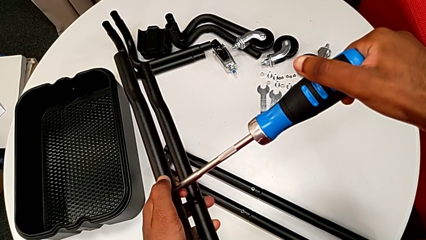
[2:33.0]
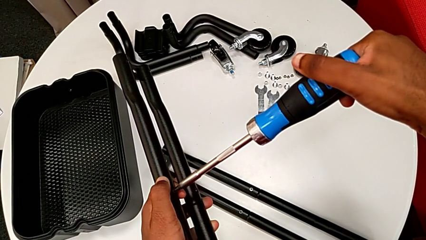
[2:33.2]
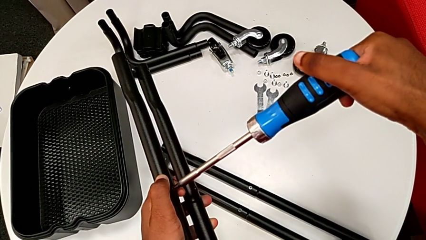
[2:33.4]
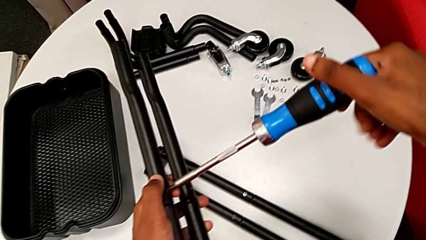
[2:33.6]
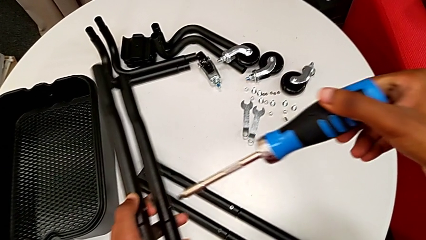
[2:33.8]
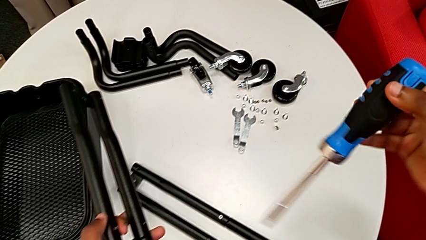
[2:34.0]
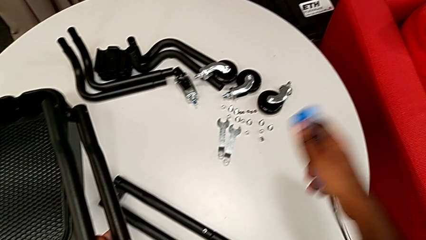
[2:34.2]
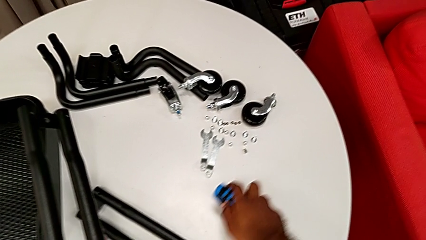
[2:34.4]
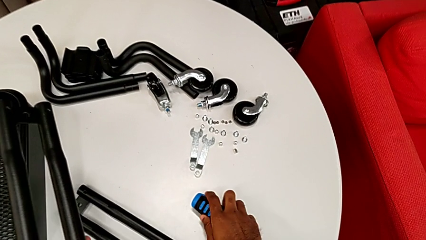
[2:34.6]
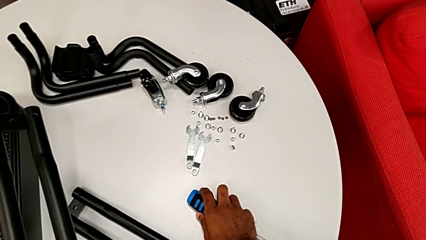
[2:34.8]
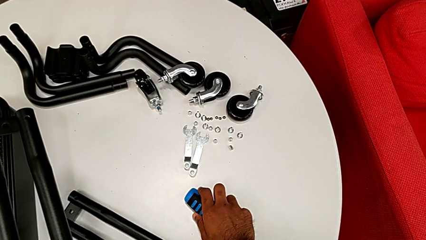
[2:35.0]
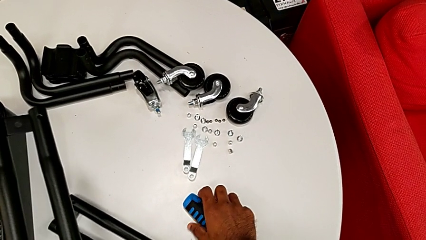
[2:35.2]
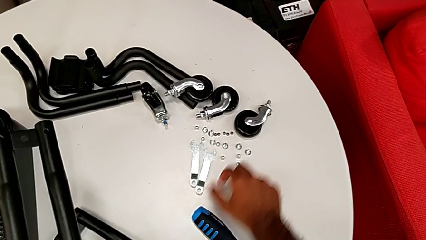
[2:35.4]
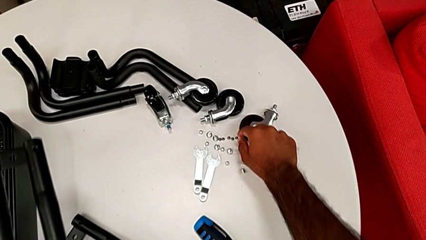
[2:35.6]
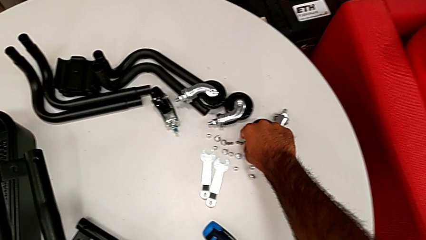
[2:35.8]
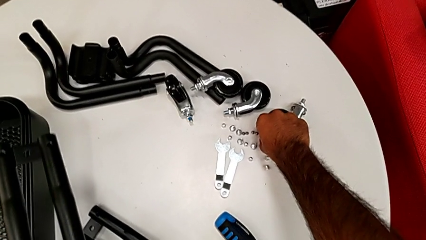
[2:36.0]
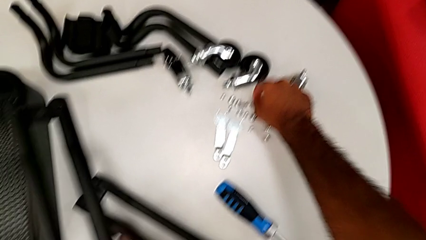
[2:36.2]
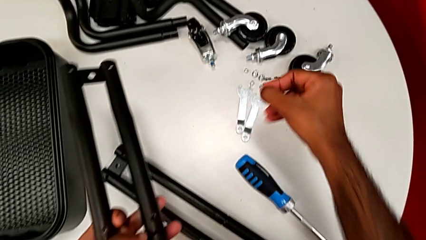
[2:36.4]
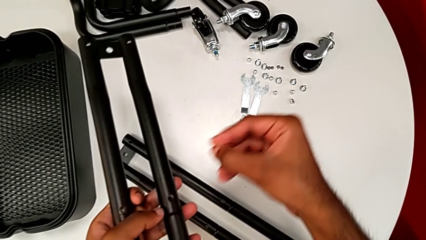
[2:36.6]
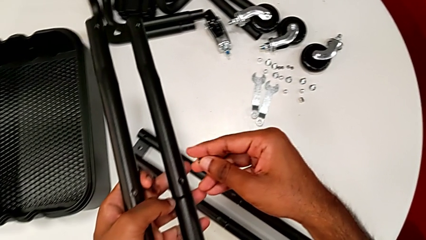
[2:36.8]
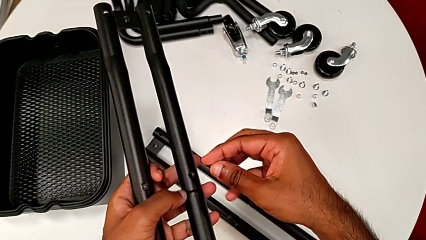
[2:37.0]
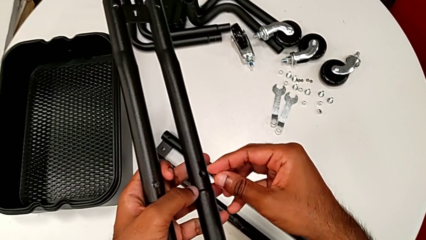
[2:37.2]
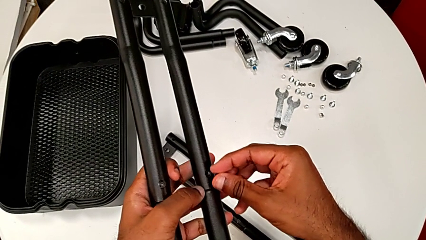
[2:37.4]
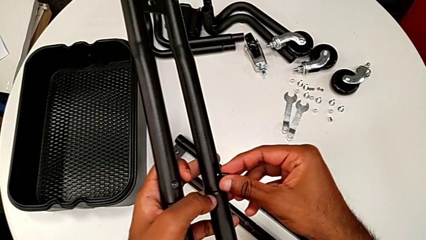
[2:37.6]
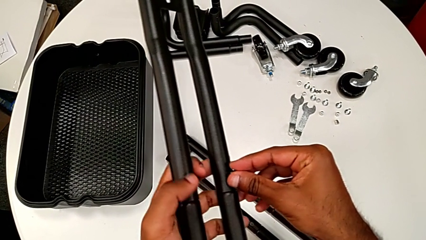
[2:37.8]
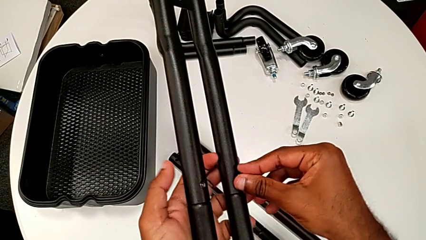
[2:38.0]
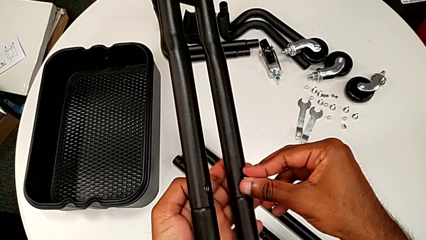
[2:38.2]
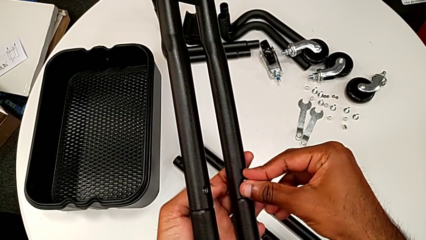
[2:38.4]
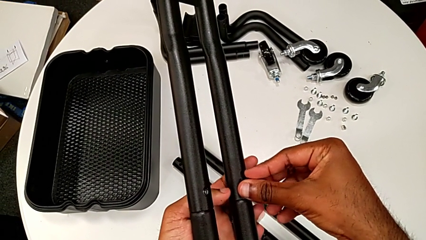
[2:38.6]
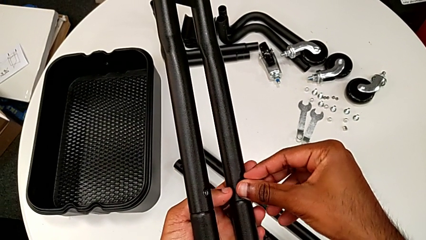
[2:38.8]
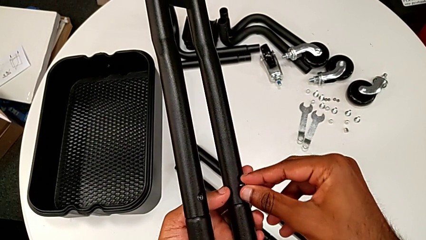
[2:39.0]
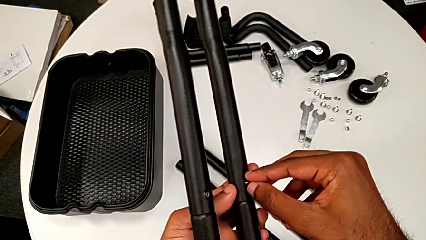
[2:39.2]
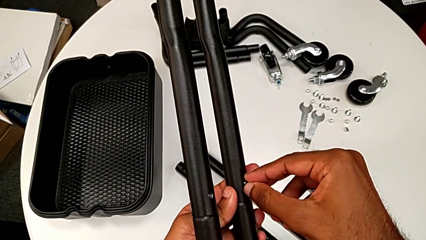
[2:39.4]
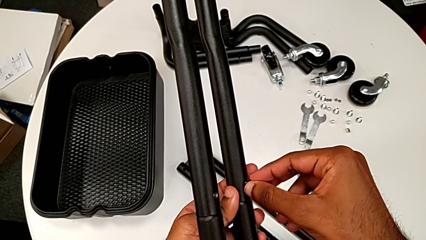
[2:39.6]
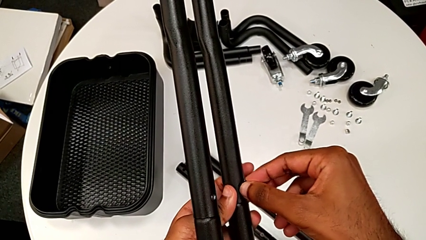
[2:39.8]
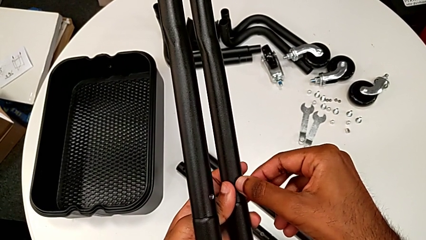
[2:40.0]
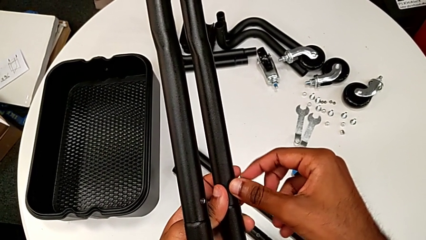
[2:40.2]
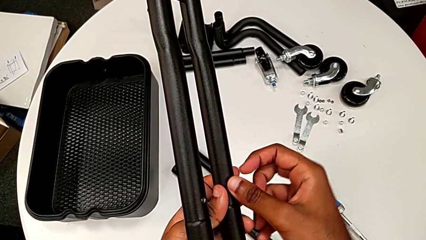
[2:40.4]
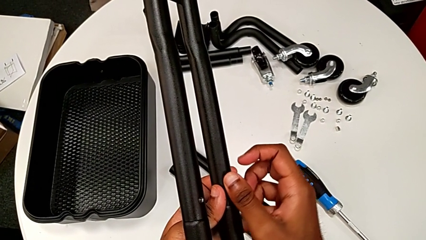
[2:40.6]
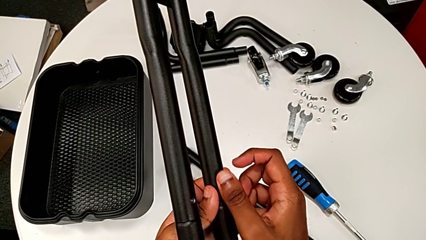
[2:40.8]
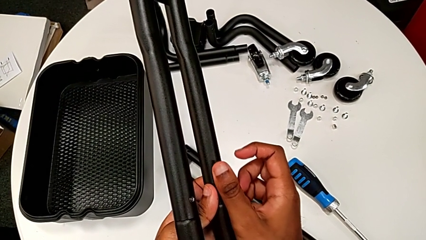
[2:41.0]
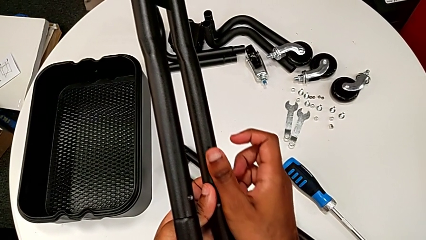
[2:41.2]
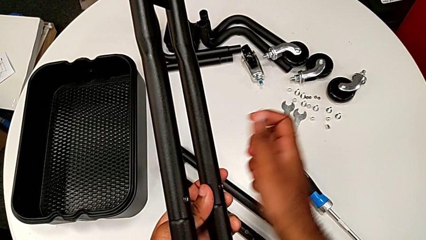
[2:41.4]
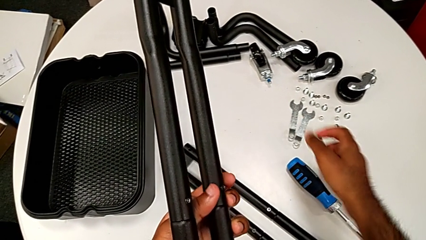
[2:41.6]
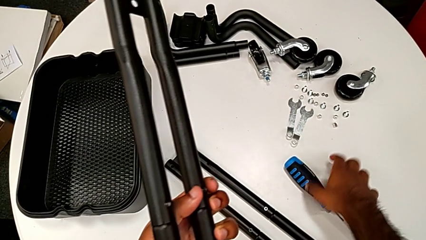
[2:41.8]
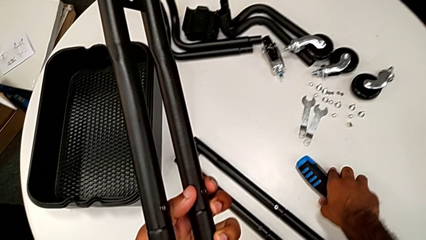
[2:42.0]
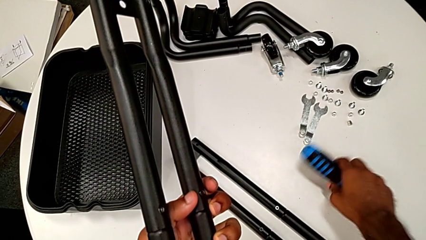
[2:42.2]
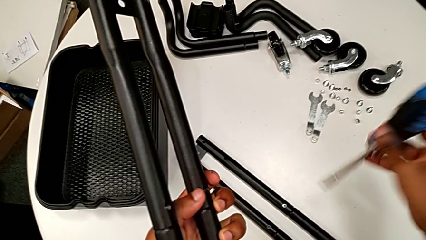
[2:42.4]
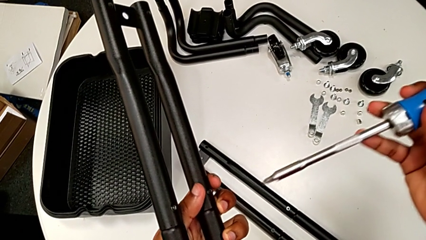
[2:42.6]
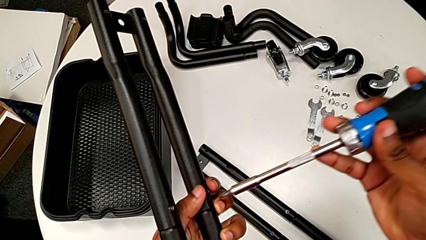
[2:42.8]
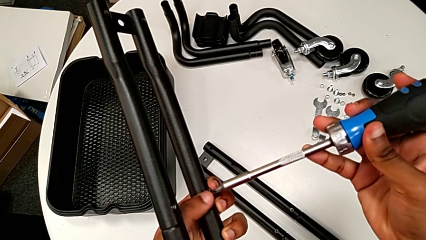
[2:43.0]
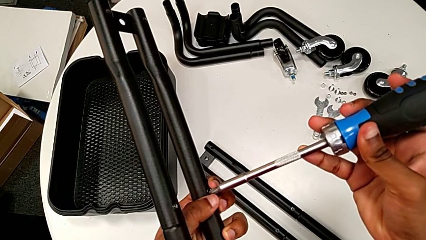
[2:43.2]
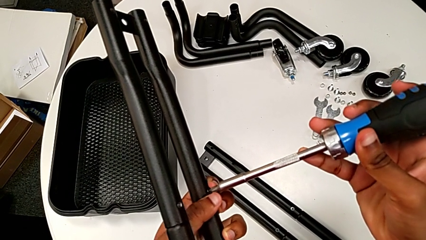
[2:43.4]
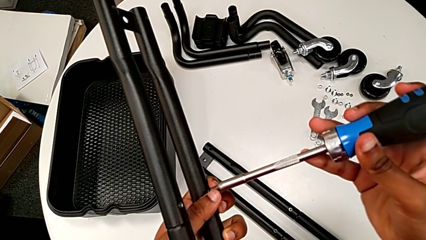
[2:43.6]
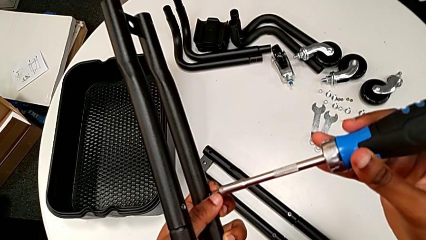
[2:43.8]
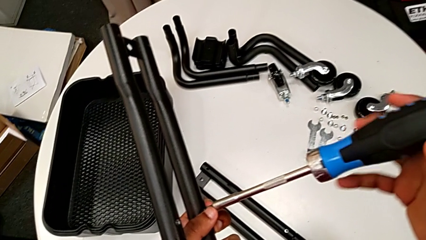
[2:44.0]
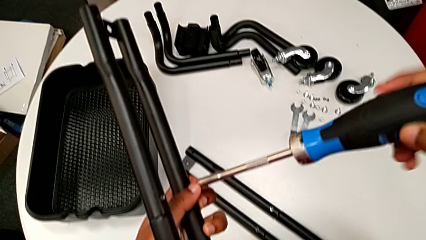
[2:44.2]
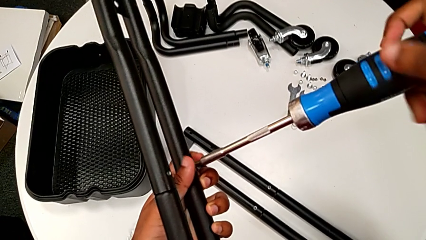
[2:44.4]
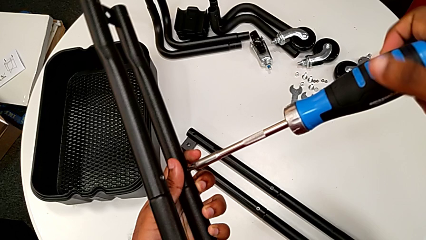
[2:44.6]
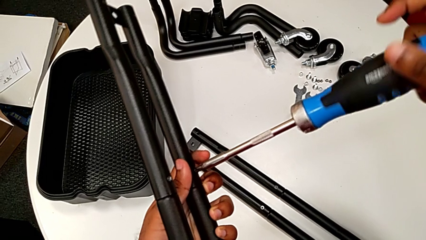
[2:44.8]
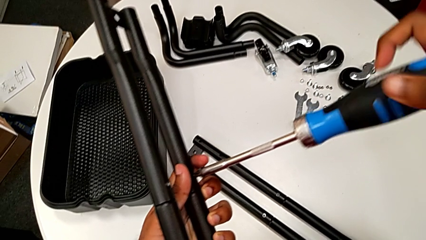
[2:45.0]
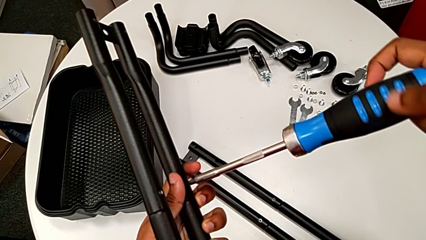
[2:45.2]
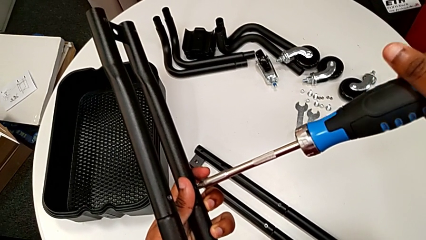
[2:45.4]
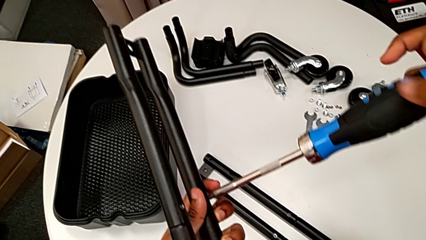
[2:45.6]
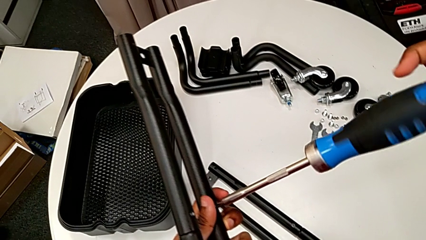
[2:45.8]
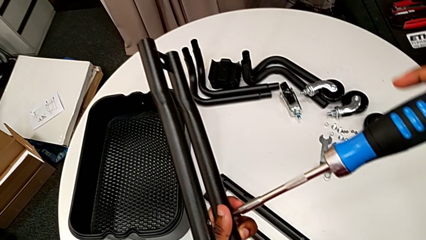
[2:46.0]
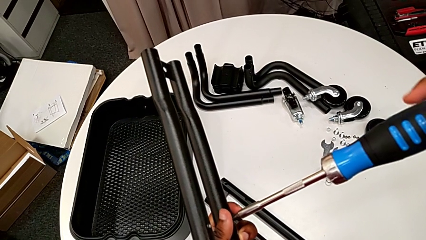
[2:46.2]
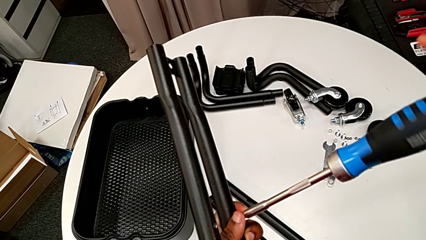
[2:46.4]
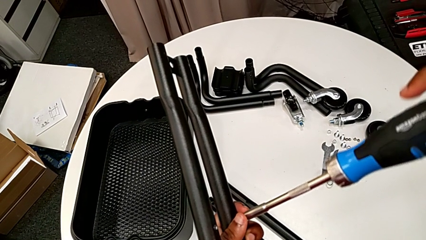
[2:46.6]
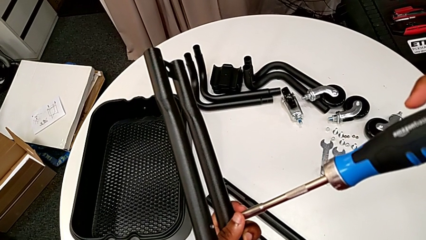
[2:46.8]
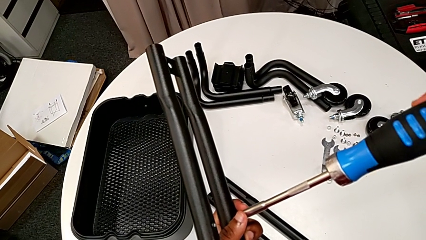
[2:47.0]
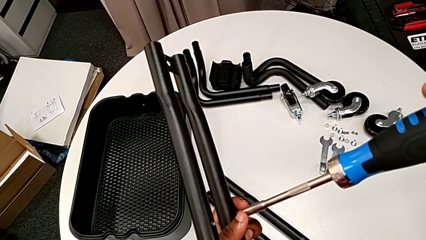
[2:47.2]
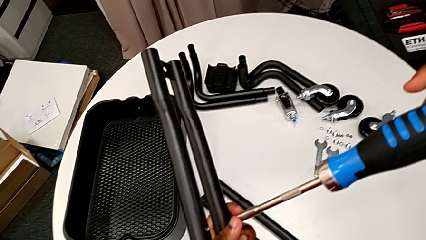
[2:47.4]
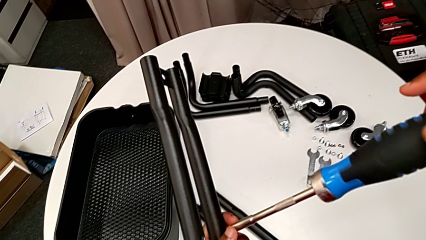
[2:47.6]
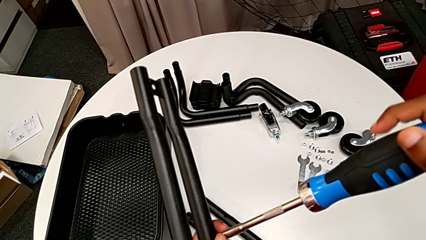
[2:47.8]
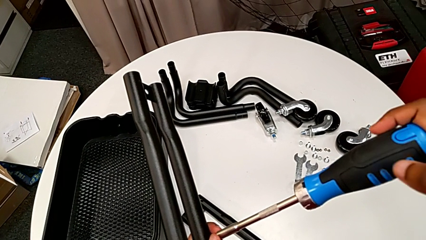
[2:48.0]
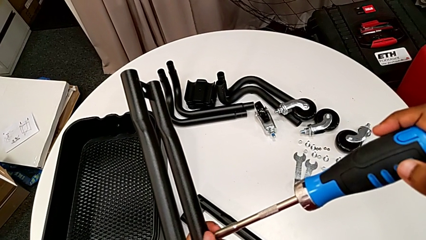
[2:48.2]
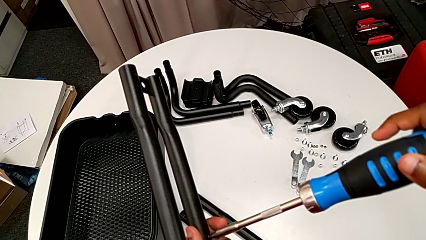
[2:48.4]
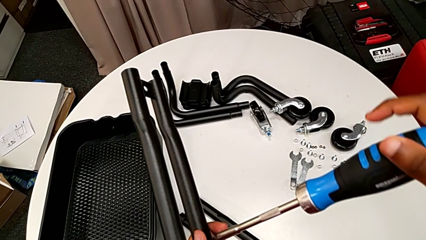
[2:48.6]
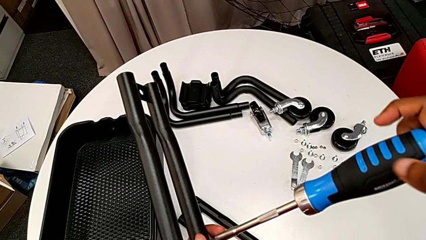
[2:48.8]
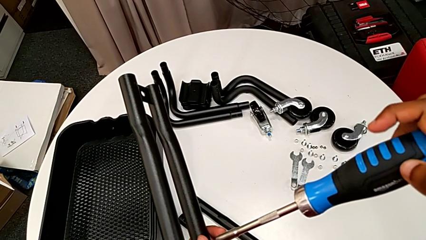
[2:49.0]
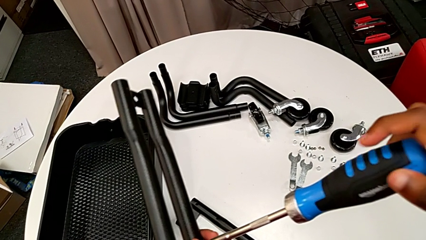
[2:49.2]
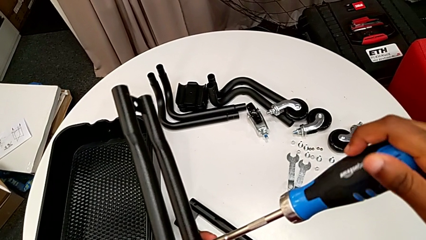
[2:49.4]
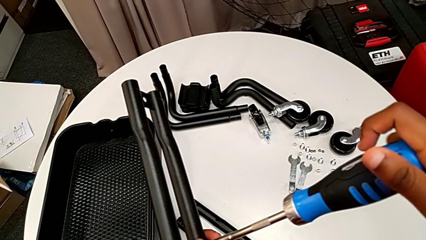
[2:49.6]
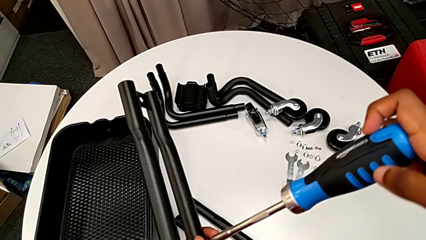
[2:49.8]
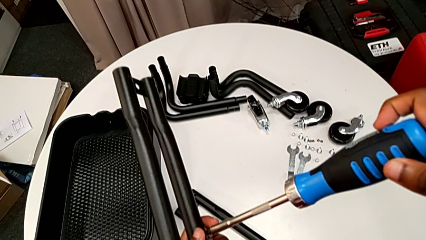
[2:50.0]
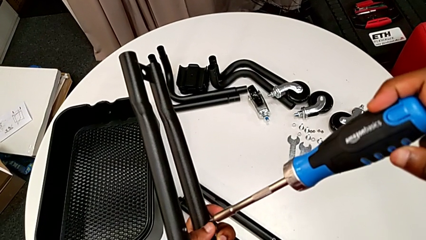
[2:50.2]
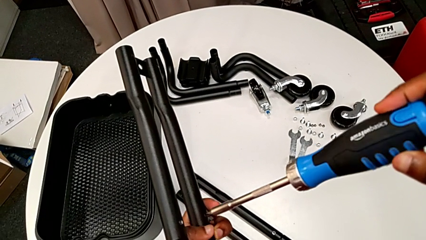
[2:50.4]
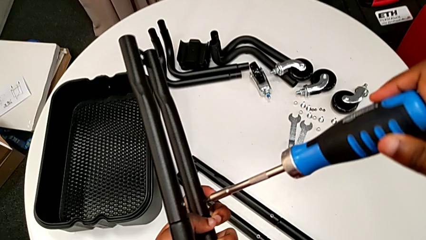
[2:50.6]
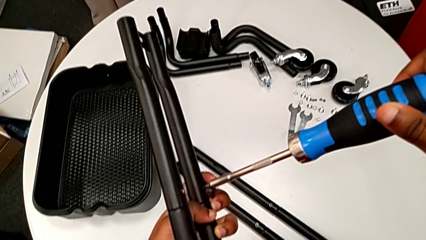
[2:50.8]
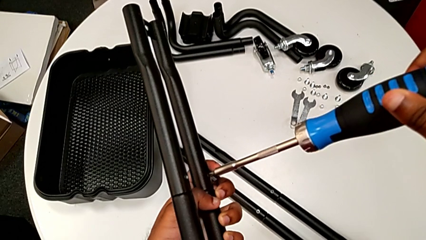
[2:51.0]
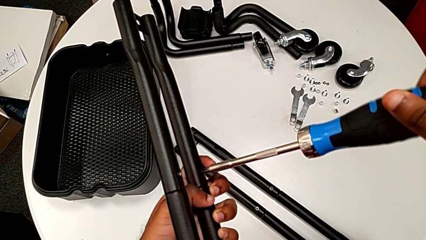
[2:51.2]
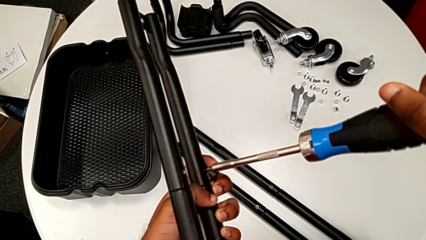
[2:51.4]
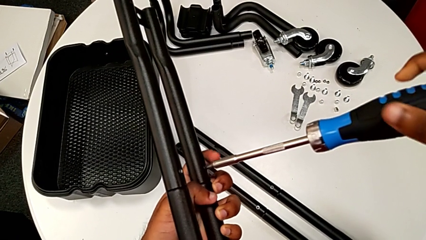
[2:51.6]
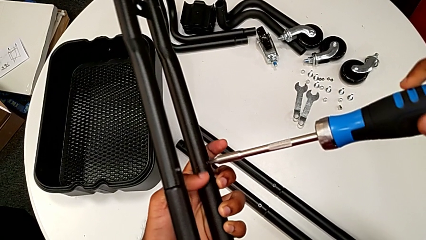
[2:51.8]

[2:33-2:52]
The camera wearer is assembling the last two side bars. They drop the screwdriver, grab the second screw, insert it, grab the screwdriver, place it and begin to screw the second screw.
